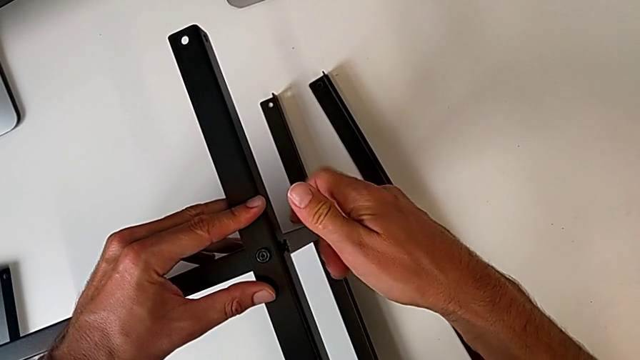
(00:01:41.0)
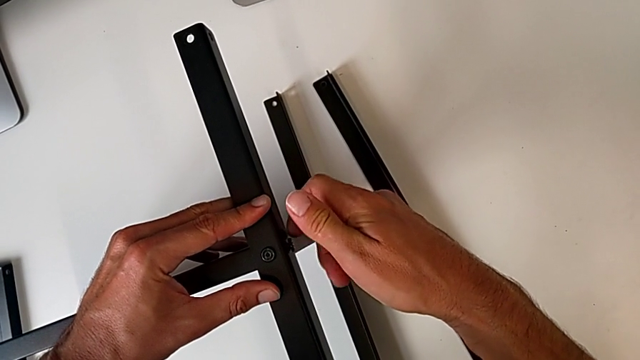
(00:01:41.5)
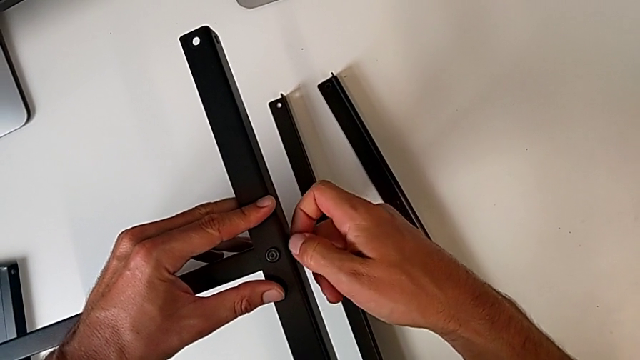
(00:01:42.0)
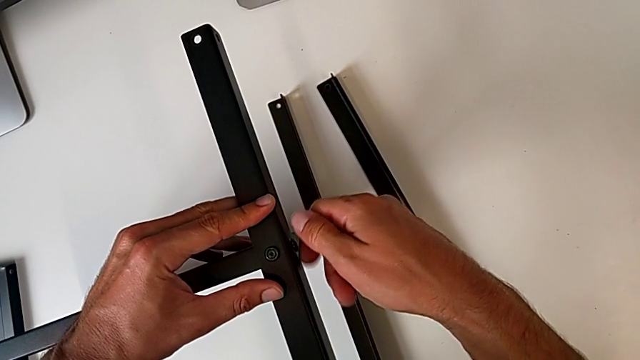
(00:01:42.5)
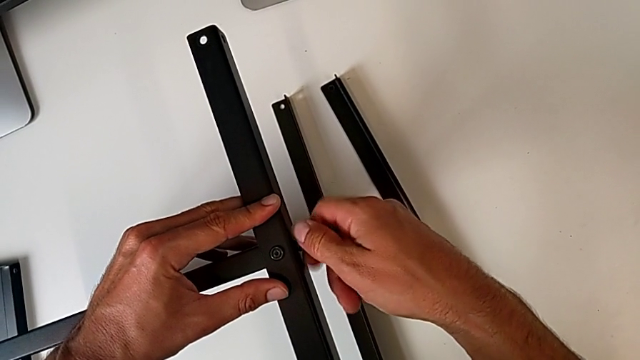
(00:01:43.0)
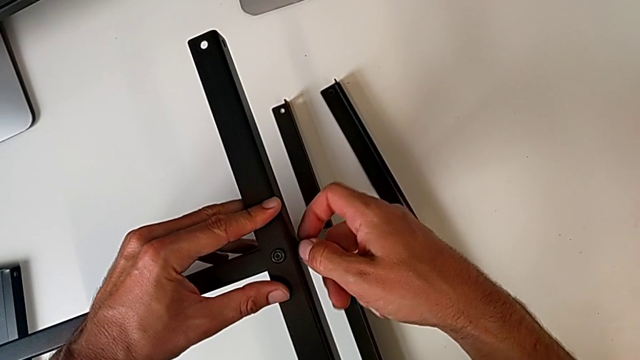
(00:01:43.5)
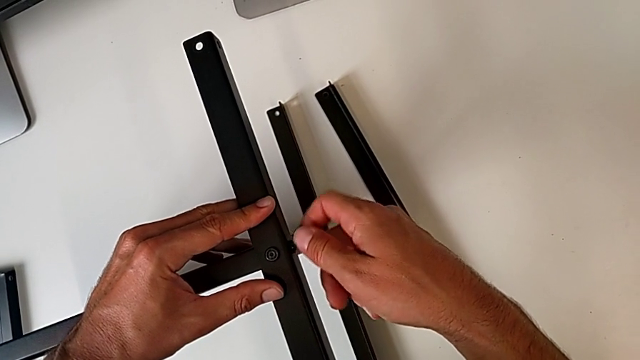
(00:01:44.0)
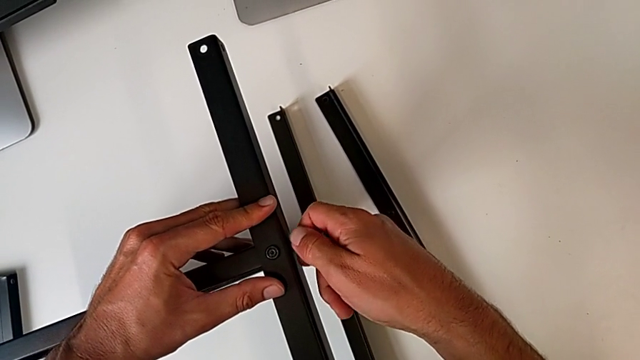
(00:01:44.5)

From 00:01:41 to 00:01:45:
The camera wearer is assembling the second leg of the shelf. They keep screwing the second hex socket head.

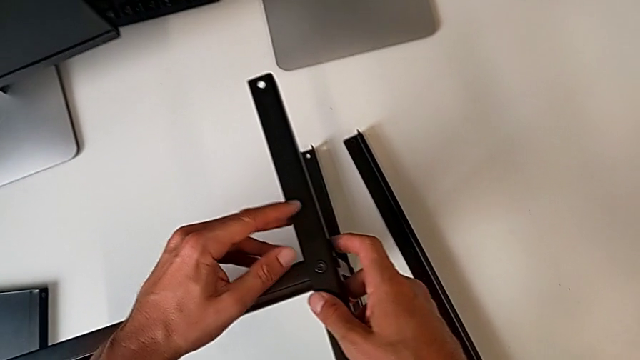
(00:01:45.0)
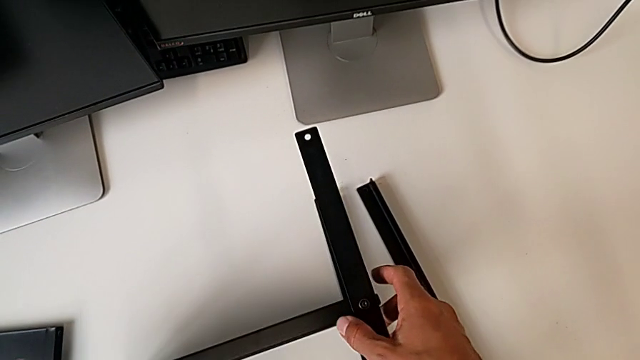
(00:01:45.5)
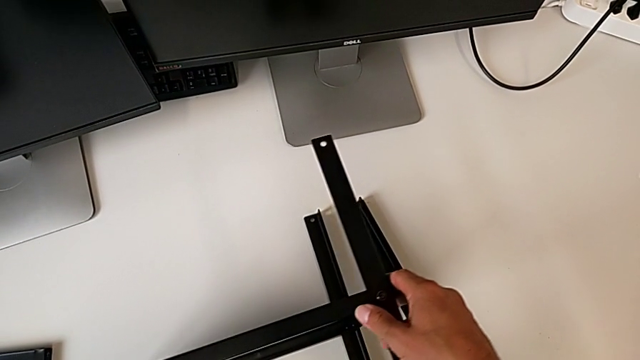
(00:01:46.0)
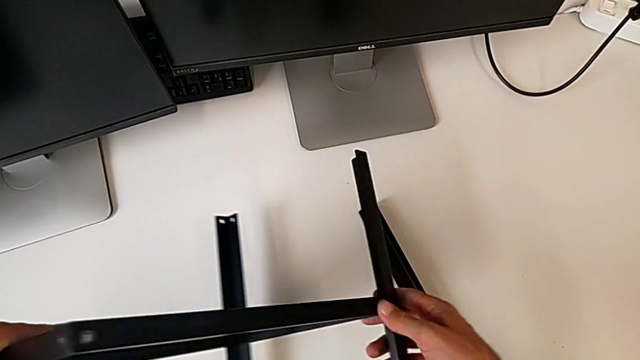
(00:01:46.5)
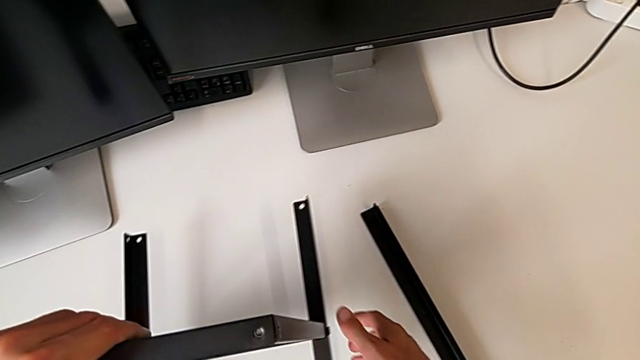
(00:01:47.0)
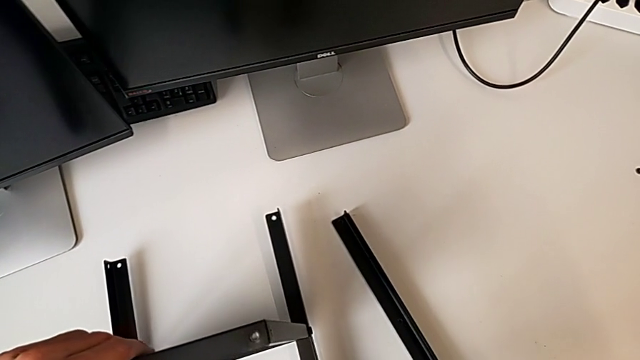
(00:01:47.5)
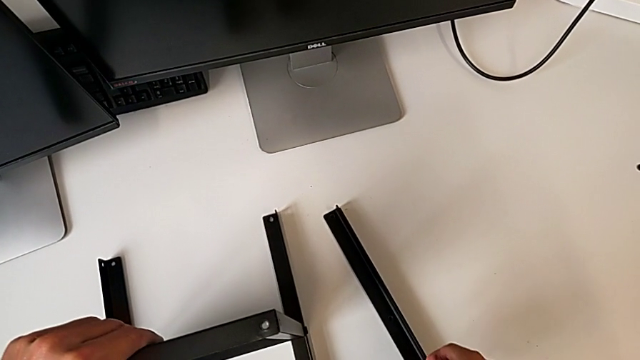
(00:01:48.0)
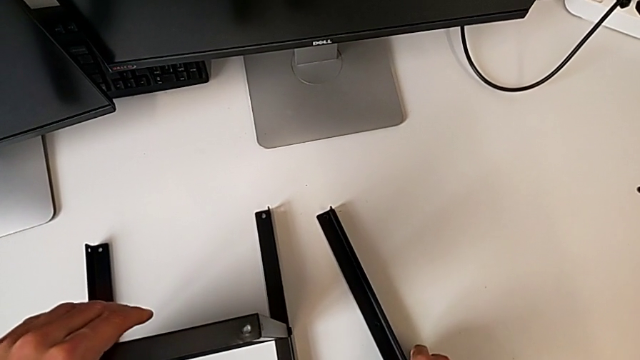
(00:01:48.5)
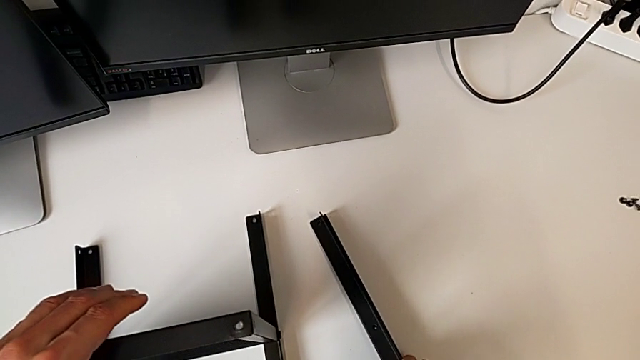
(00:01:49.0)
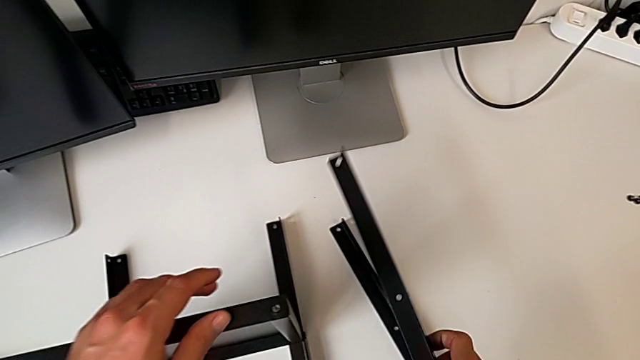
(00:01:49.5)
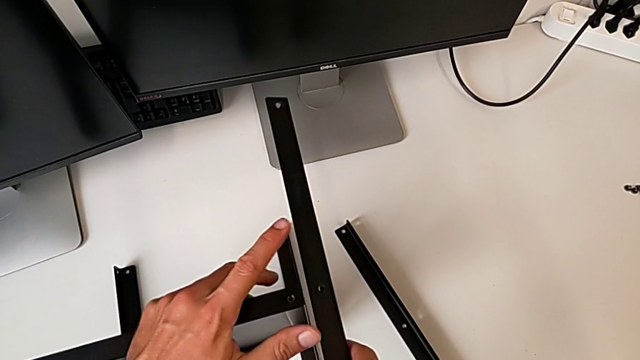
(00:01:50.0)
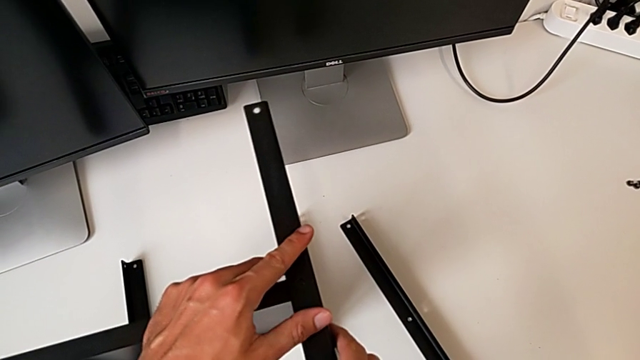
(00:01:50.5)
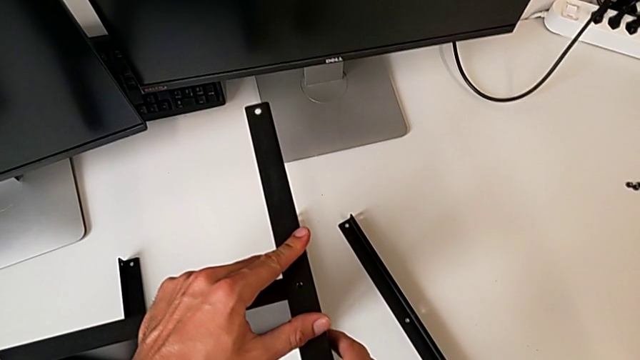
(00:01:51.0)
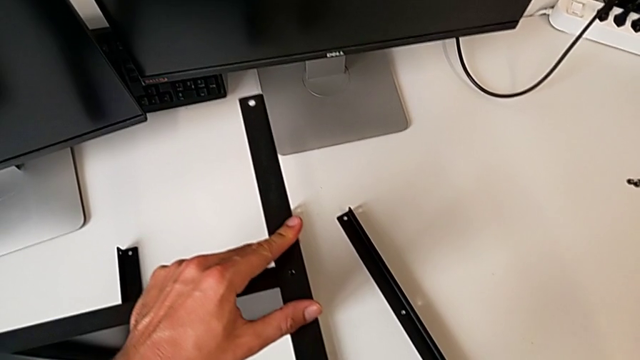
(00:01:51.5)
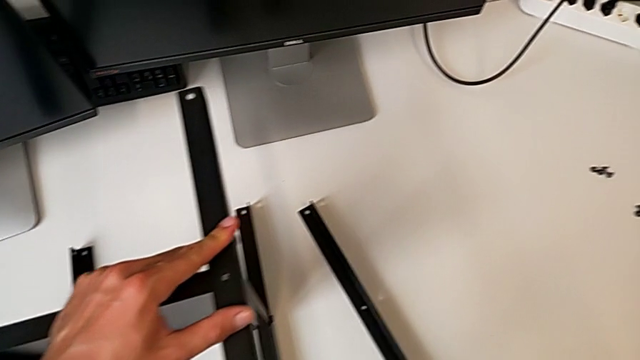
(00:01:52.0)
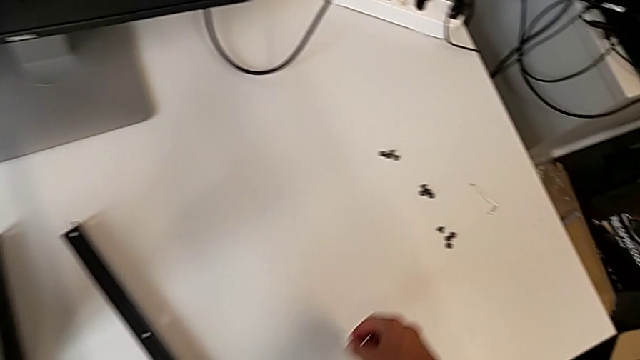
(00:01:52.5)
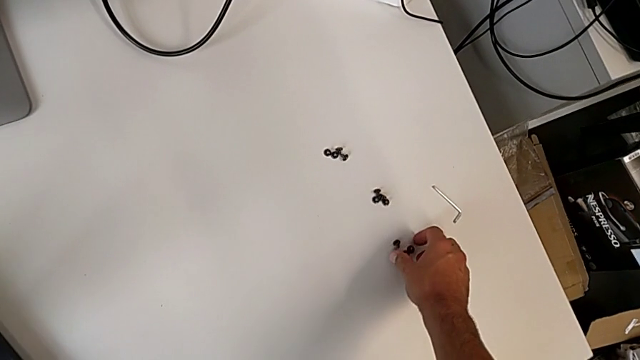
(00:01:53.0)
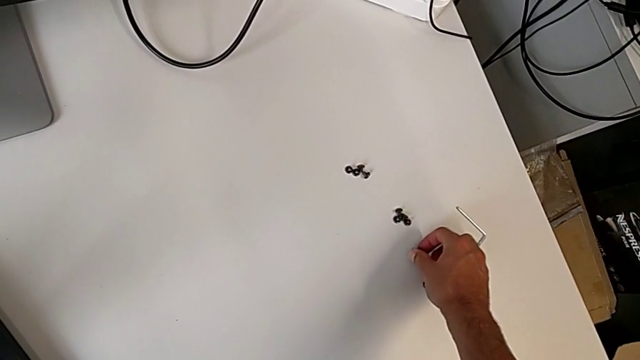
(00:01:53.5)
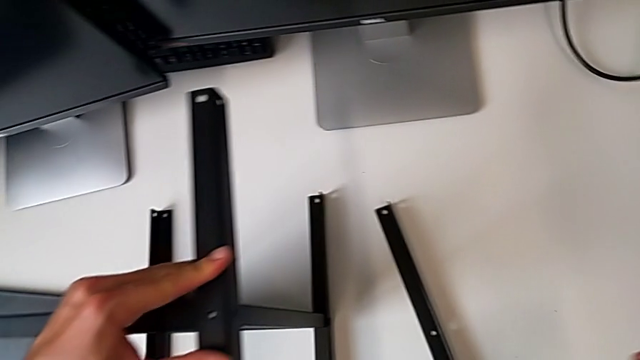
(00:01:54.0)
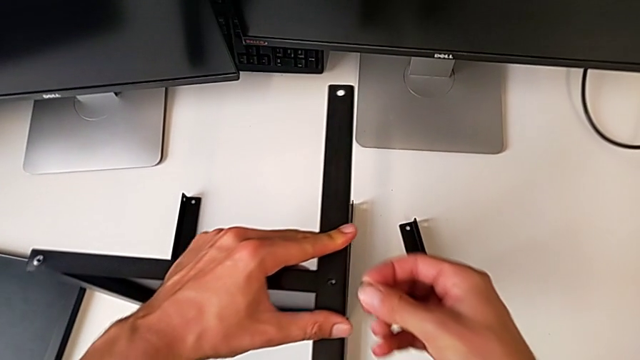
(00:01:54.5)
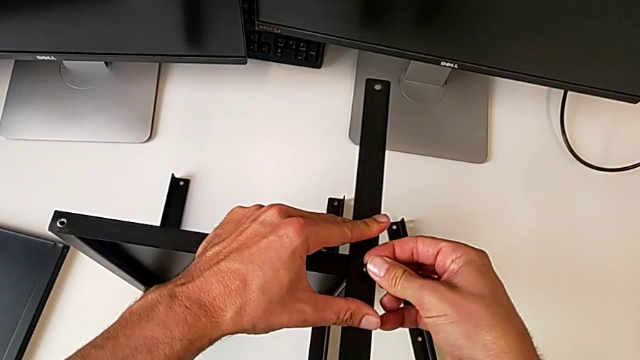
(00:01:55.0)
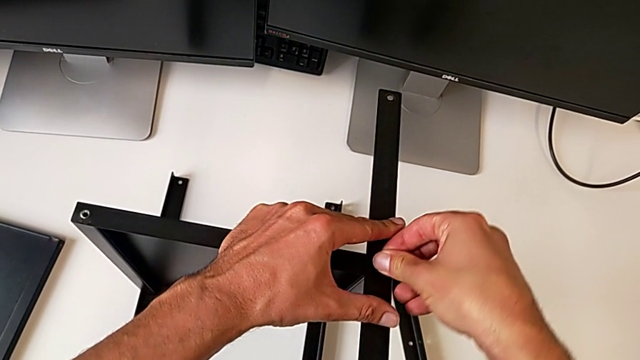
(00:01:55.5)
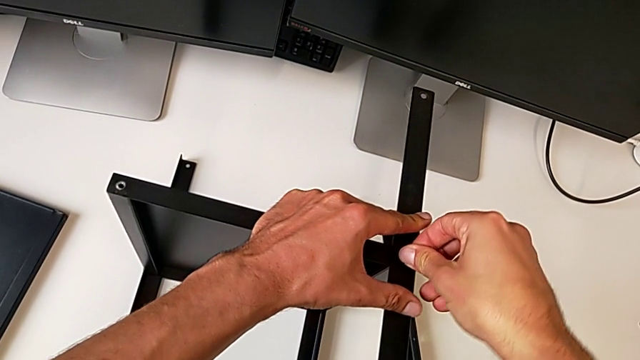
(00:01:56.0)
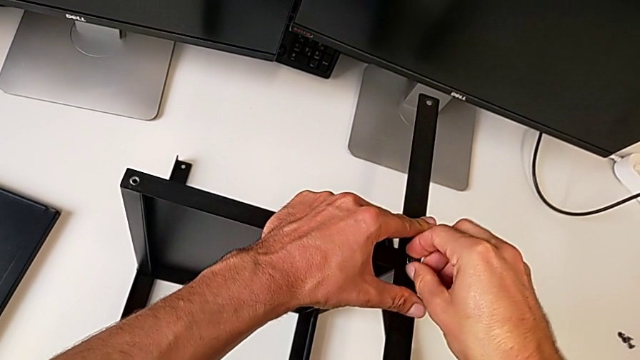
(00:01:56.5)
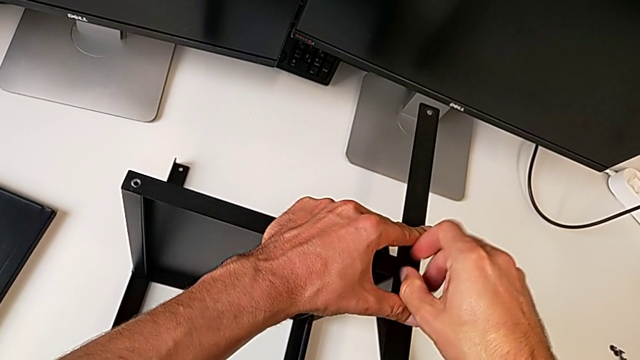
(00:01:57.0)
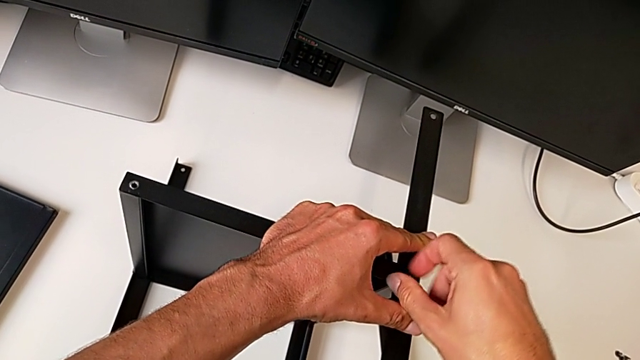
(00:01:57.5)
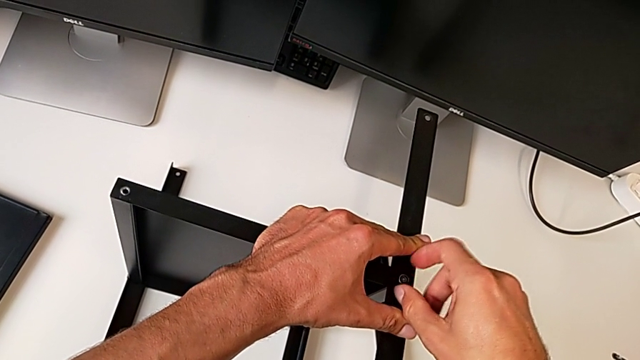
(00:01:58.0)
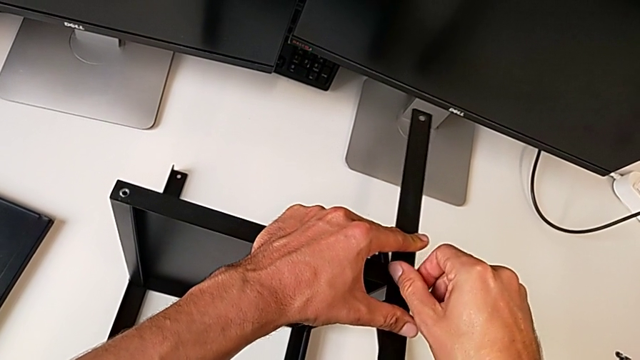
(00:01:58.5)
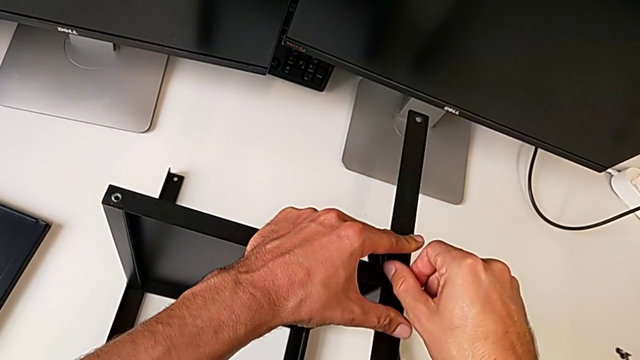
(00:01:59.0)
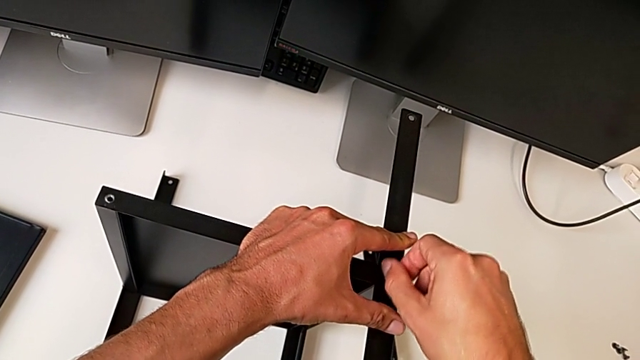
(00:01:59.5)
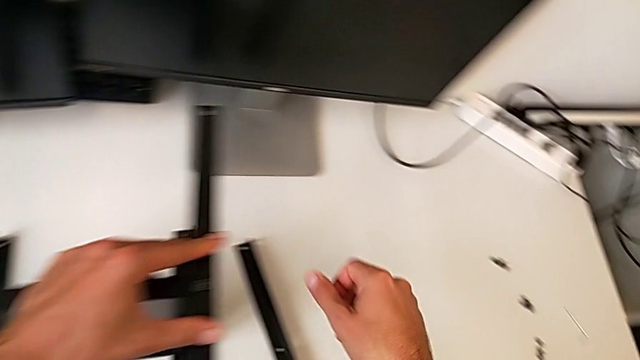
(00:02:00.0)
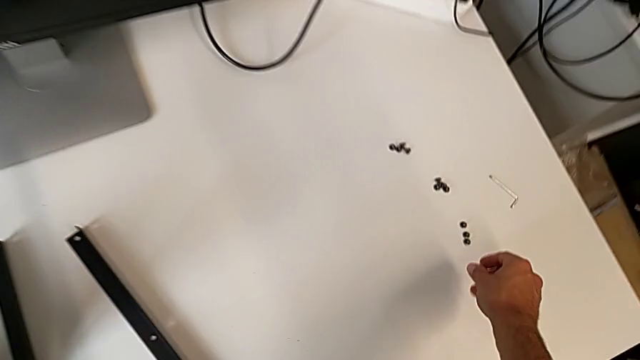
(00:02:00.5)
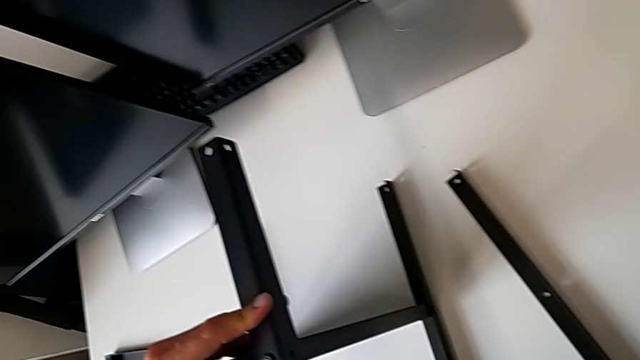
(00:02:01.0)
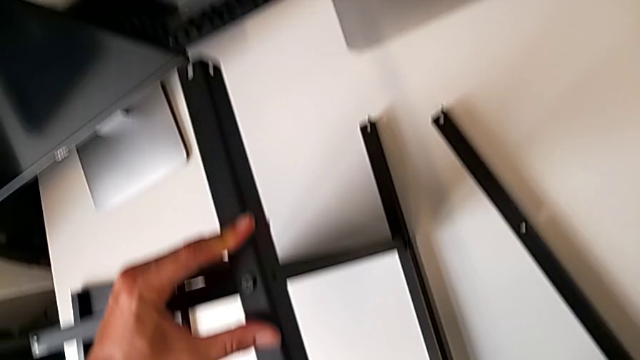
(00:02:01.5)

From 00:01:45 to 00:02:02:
The camera wearer is assembling the third leg on the shelf. They rotate the tray, grab the third leg, align it and screw the first hex socket head.
